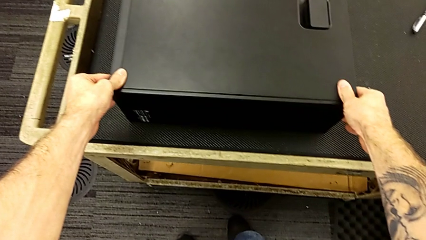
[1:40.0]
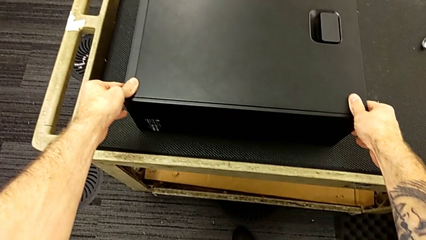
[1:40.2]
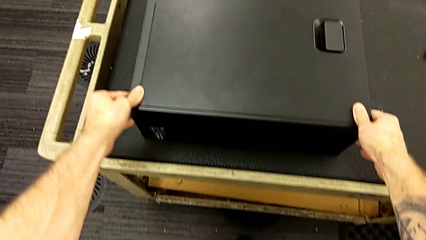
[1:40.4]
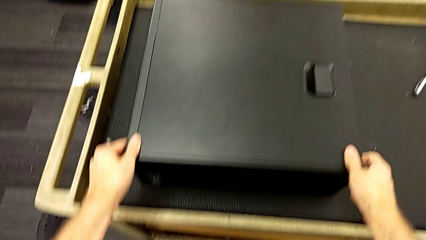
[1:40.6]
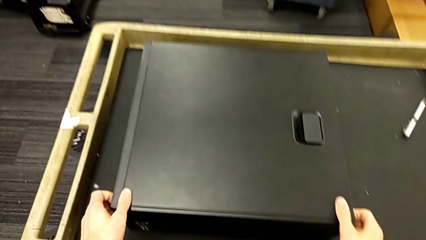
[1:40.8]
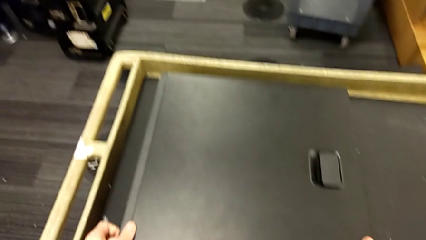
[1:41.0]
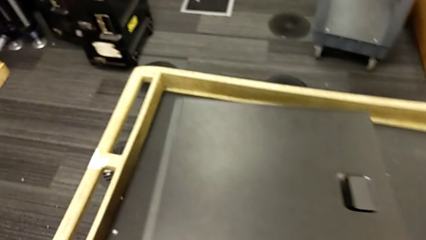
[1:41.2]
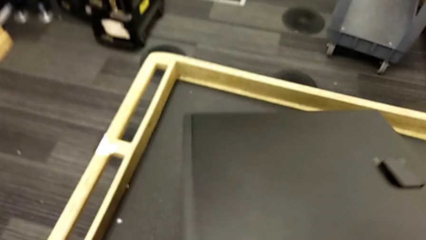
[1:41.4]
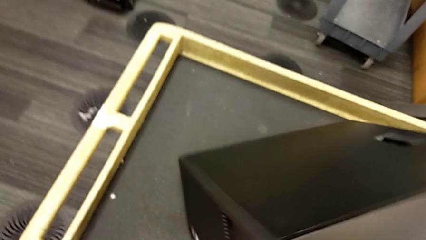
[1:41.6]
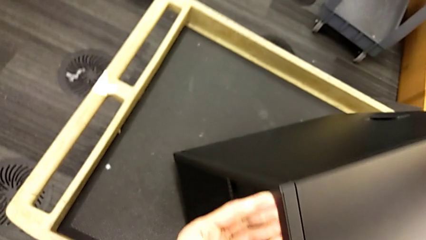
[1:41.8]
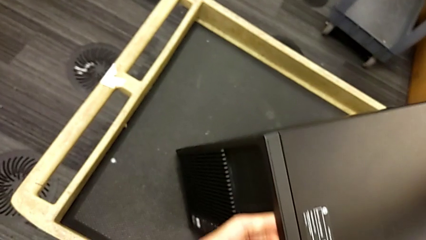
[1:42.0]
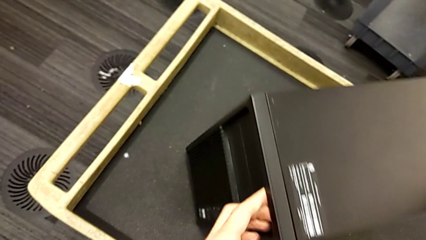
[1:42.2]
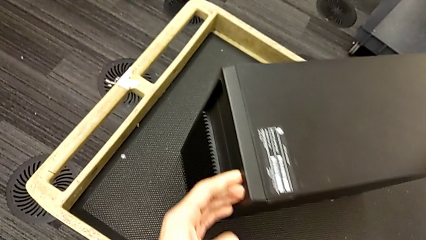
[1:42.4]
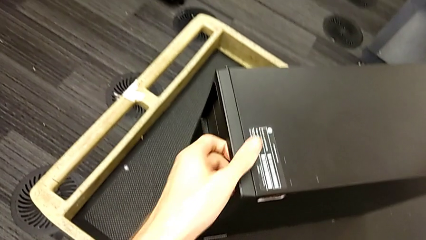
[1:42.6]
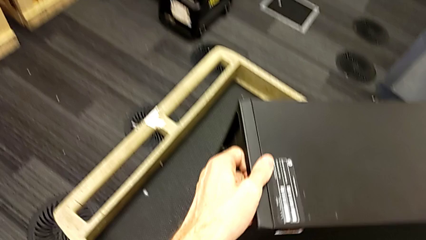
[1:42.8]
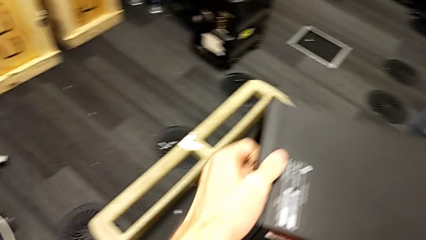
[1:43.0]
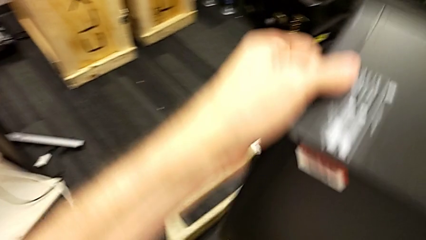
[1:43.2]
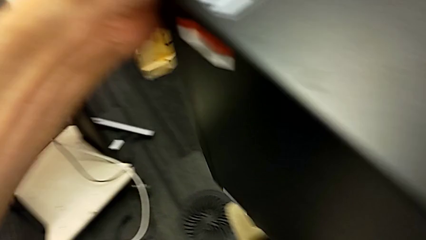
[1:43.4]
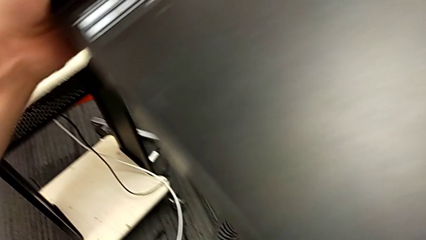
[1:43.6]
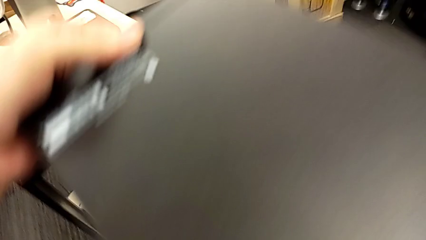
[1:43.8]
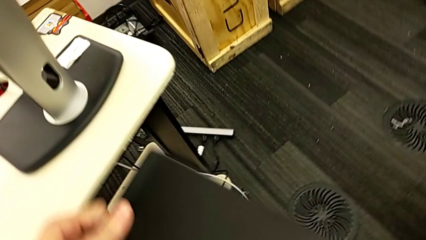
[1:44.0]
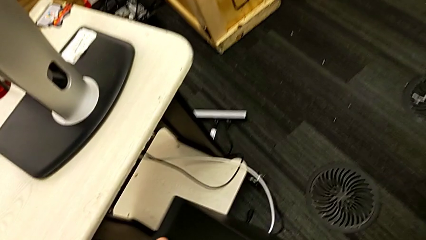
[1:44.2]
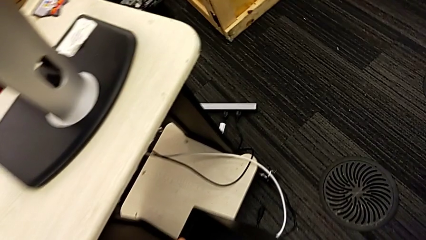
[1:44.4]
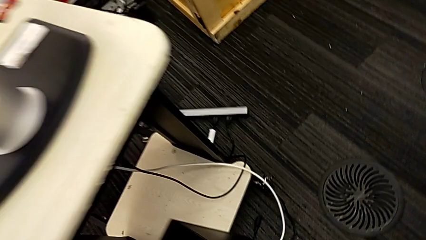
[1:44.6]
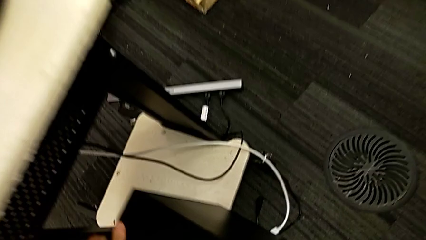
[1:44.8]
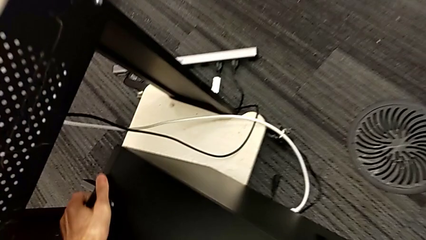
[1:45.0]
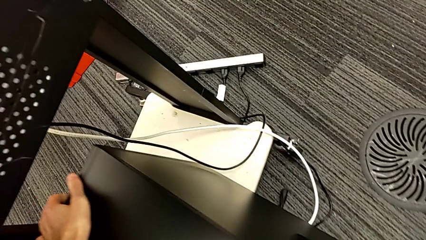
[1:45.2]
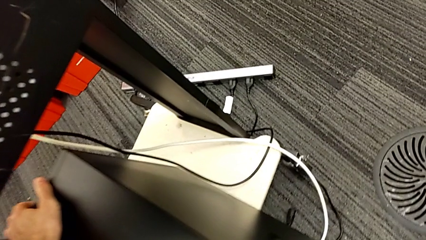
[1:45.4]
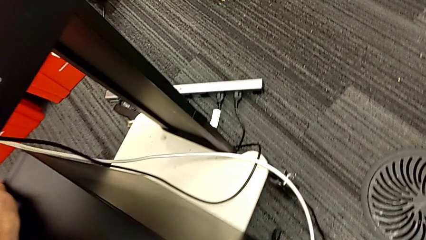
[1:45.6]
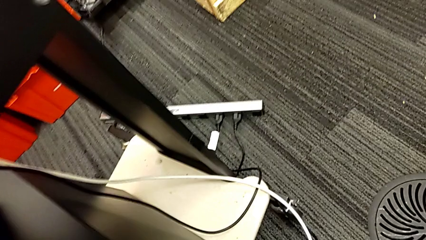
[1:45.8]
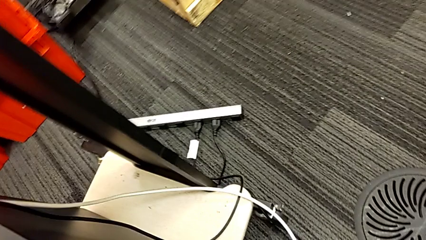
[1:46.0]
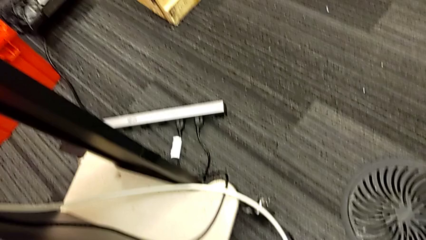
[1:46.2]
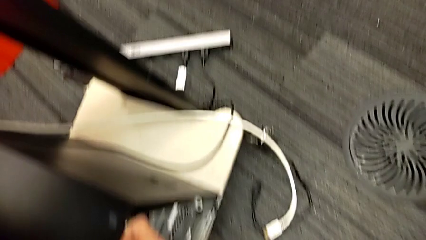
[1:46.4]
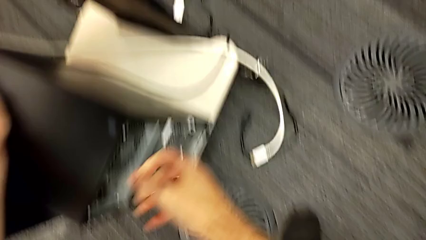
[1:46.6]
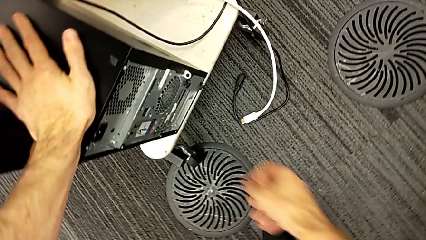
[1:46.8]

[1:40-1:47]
The camera wearer places the computer tower on the furniture. They lift the computer tower and place it.

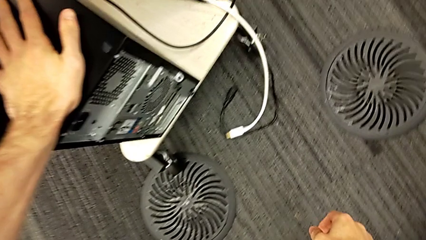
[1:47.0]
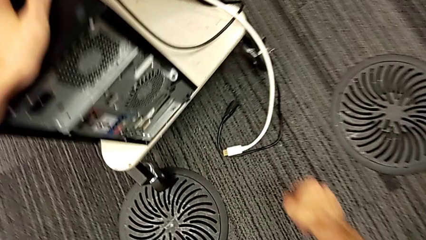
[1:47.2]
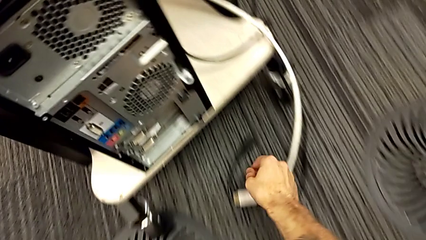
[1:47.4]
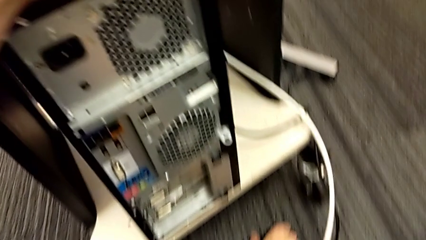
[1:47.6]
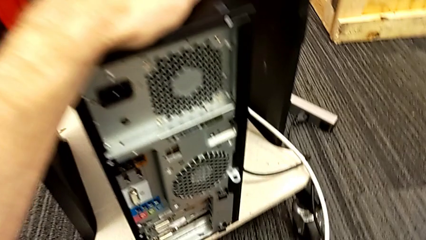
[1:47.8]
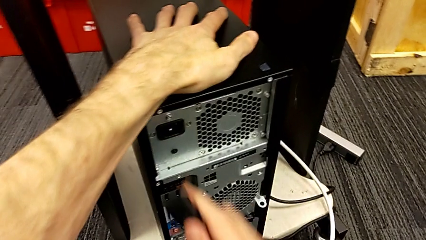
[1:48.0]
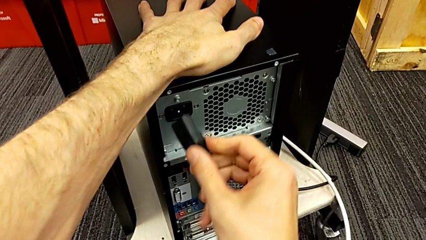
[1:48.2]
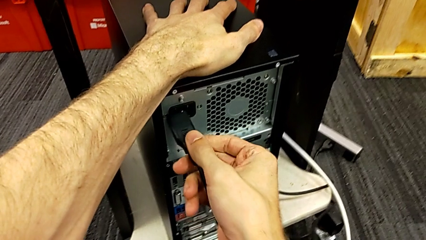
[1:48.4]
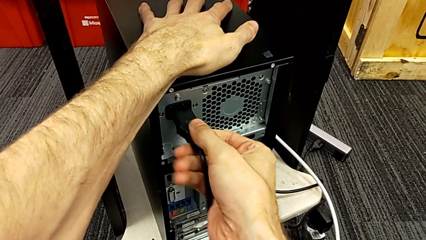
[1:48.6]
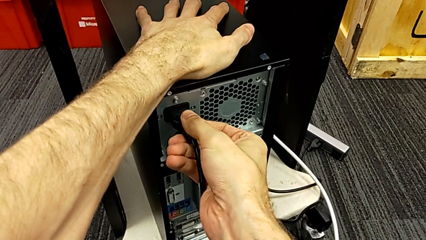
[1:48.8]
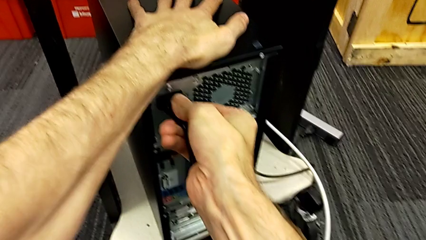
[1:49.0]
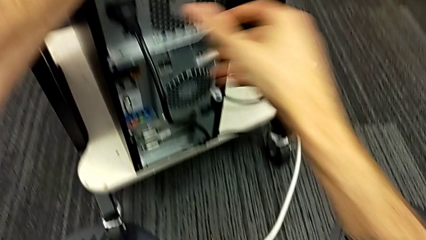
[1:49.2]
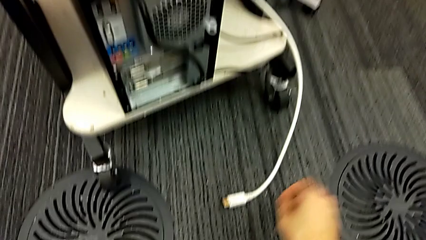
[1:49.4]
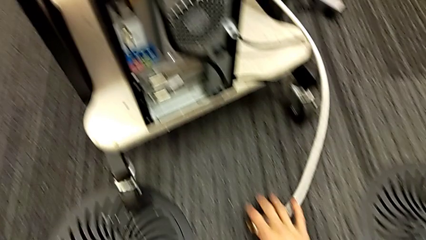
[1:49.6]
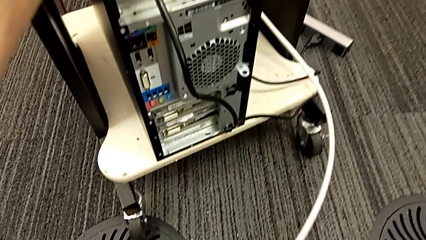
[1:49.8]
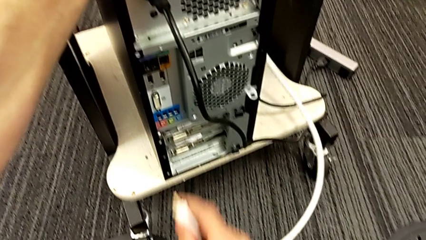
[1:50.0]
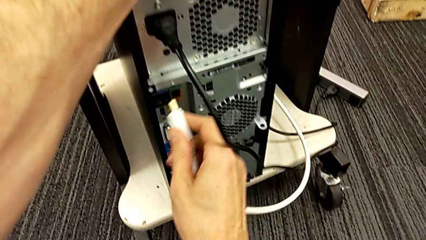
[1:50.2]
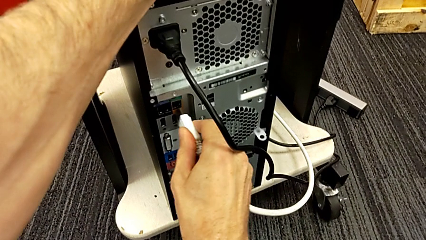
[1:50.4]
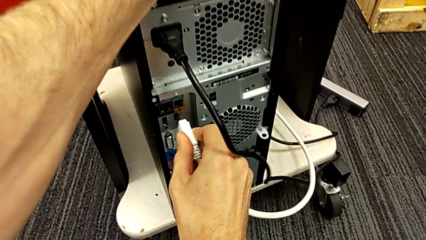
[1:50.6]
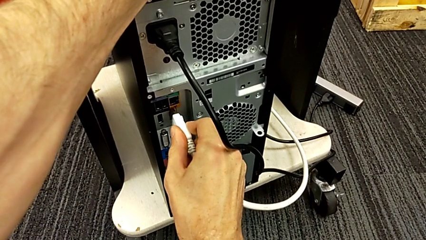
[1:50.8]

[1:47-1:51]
The camera wearer plugs the power supply and the HDMI cable. They grab the cable power supply, insert it, grab the HDMI cable and insert it.
